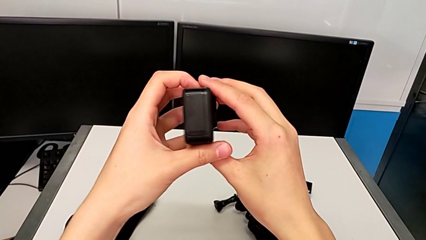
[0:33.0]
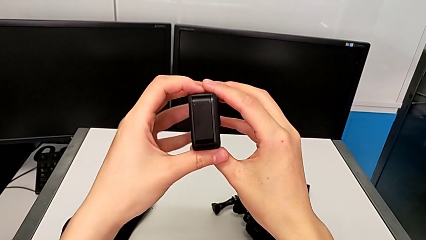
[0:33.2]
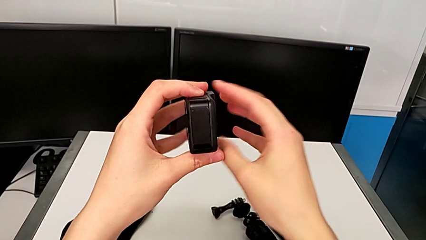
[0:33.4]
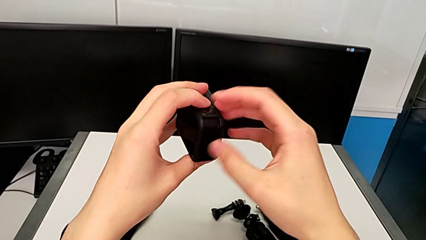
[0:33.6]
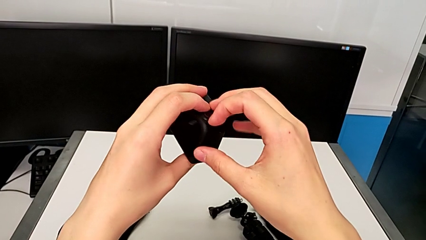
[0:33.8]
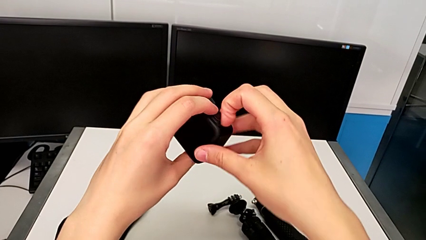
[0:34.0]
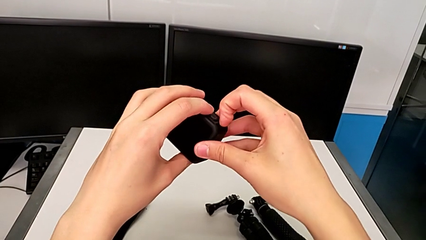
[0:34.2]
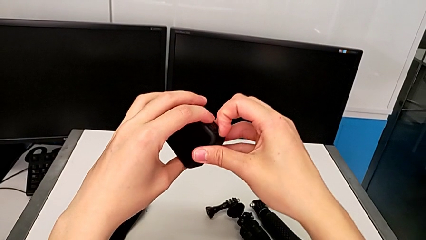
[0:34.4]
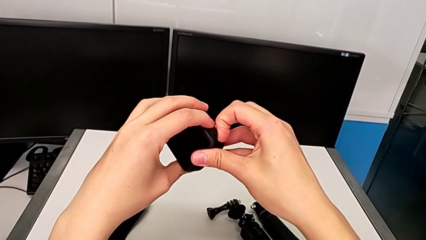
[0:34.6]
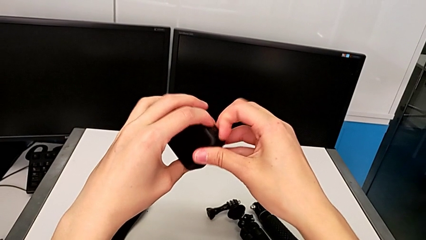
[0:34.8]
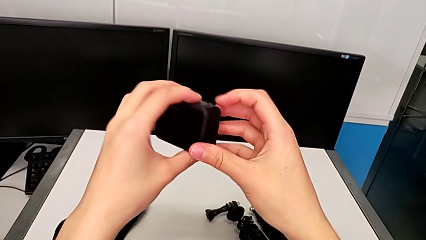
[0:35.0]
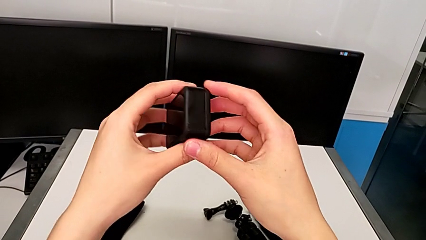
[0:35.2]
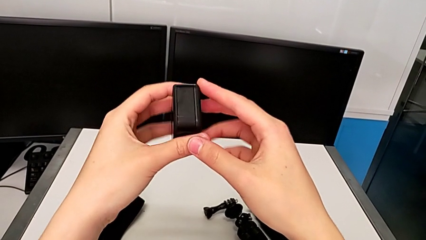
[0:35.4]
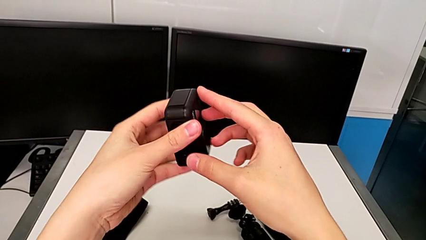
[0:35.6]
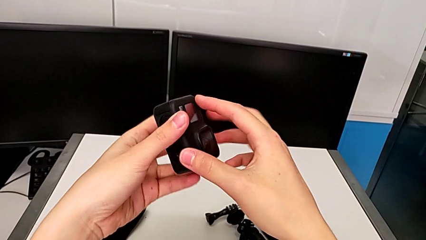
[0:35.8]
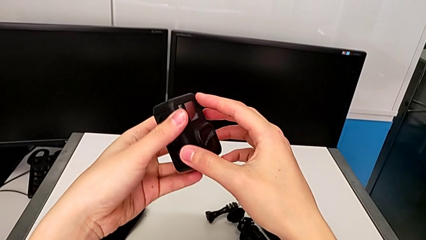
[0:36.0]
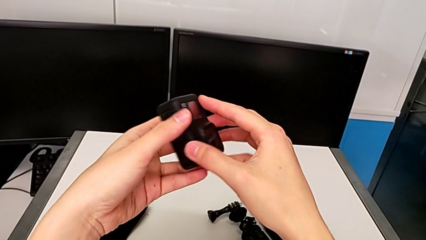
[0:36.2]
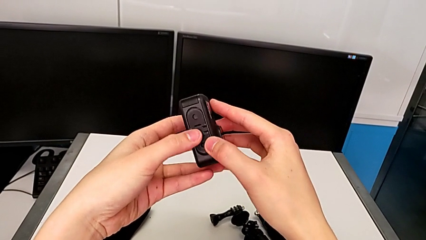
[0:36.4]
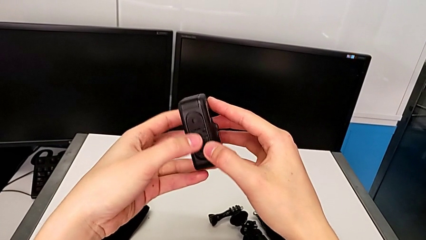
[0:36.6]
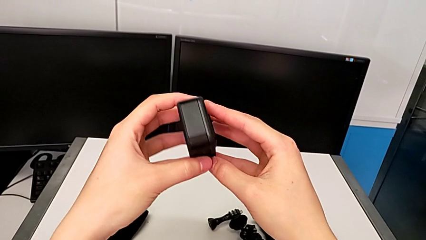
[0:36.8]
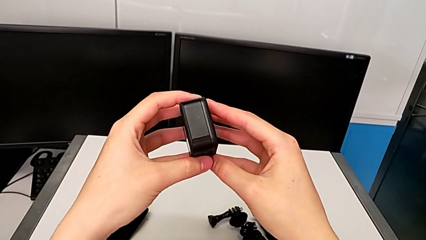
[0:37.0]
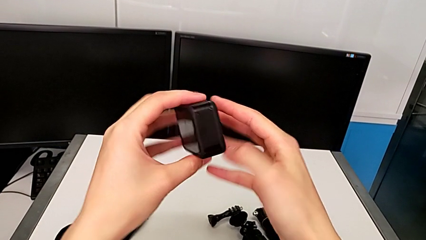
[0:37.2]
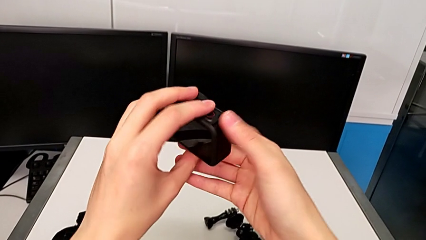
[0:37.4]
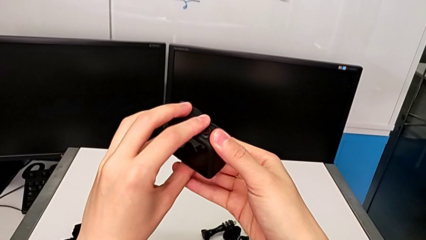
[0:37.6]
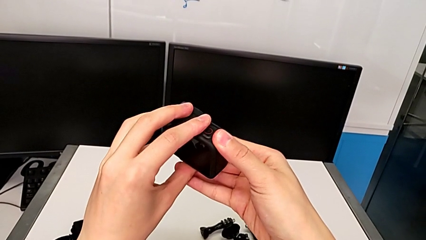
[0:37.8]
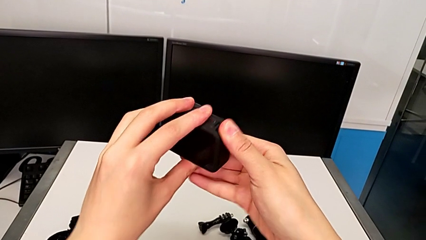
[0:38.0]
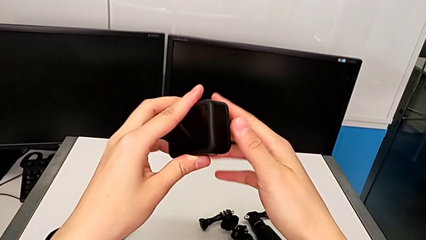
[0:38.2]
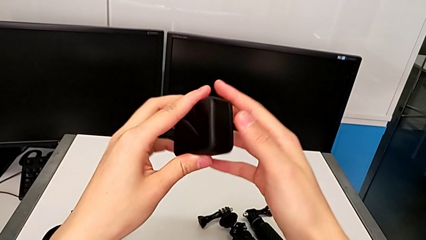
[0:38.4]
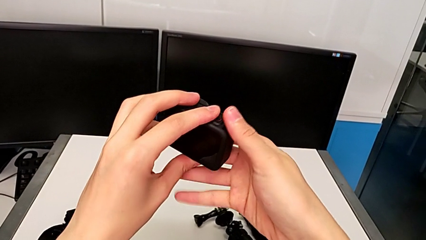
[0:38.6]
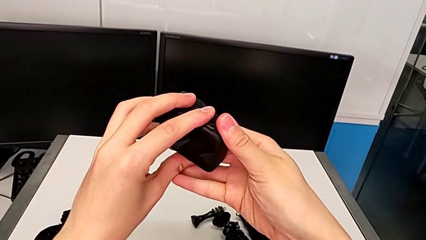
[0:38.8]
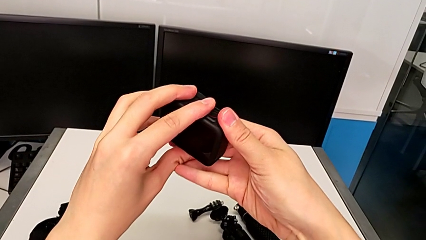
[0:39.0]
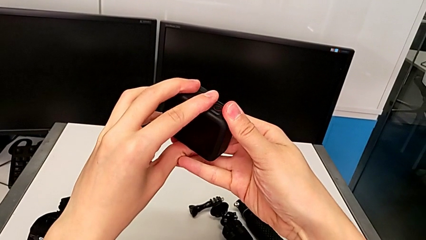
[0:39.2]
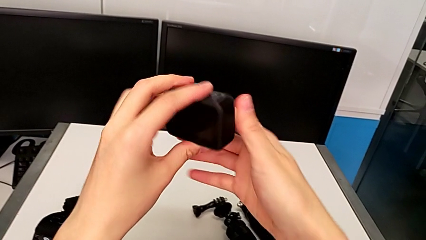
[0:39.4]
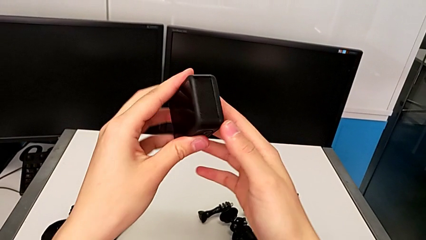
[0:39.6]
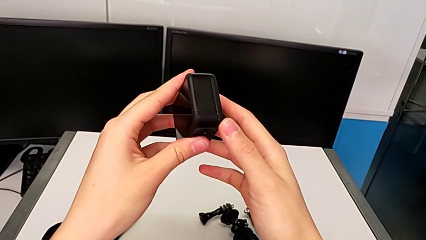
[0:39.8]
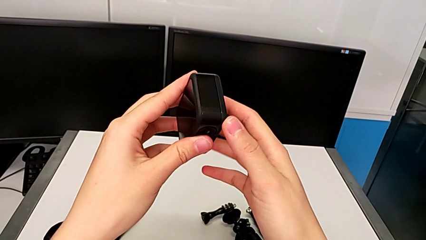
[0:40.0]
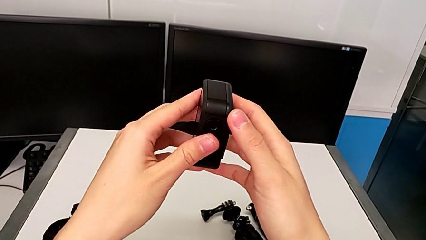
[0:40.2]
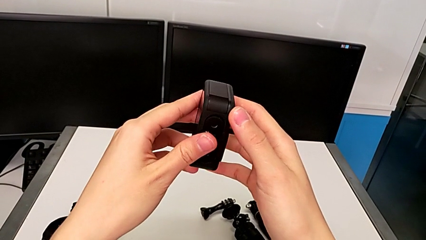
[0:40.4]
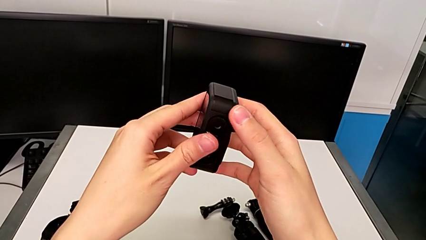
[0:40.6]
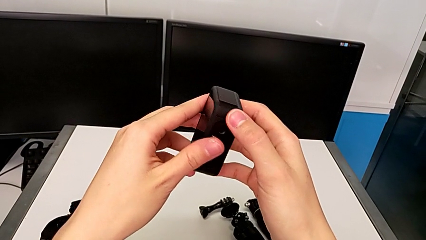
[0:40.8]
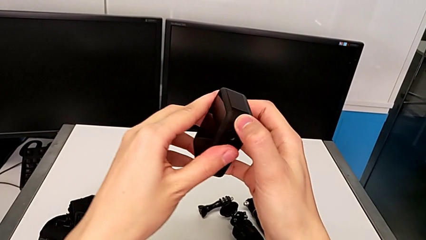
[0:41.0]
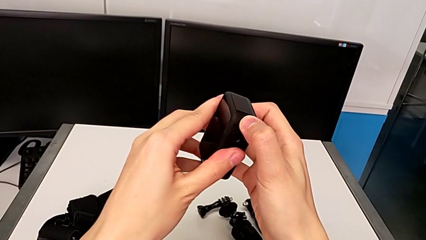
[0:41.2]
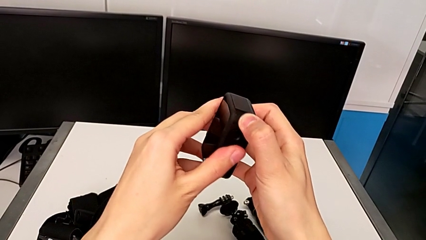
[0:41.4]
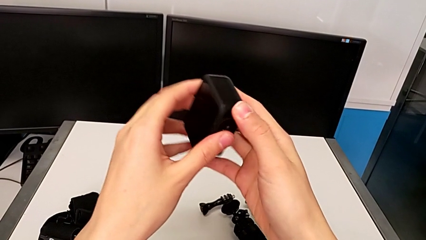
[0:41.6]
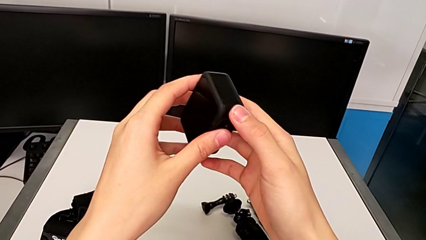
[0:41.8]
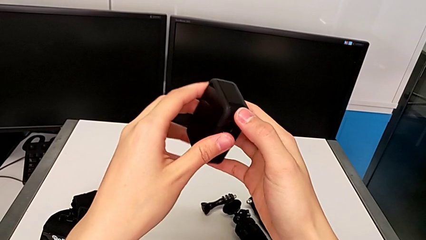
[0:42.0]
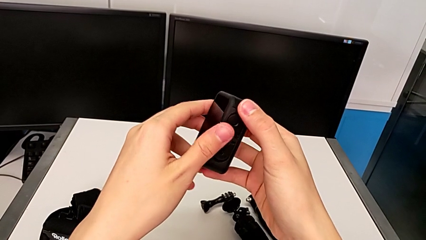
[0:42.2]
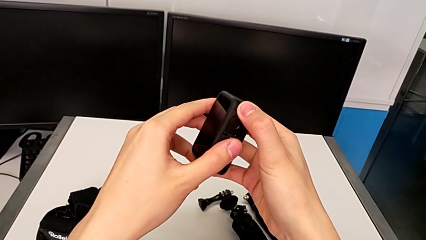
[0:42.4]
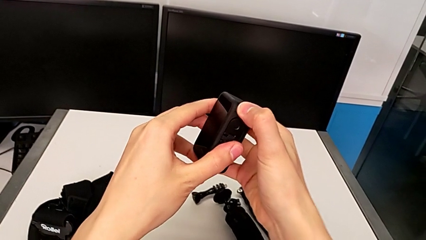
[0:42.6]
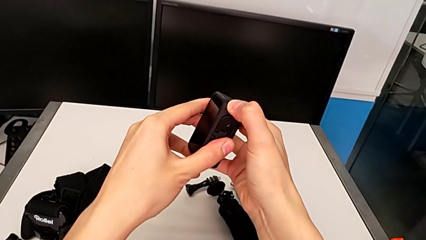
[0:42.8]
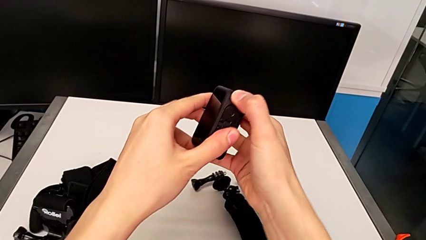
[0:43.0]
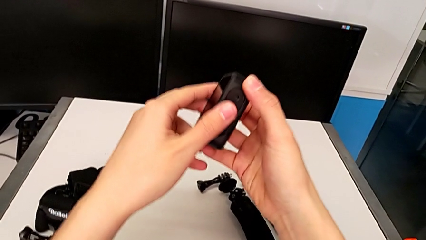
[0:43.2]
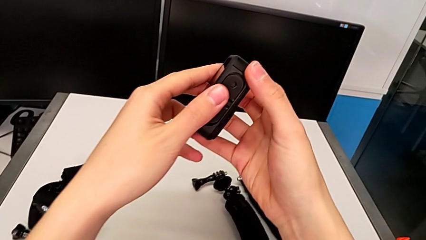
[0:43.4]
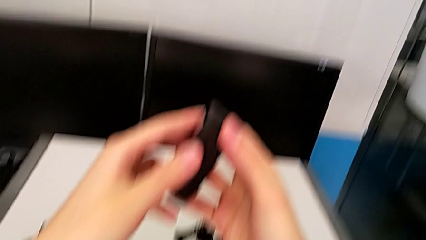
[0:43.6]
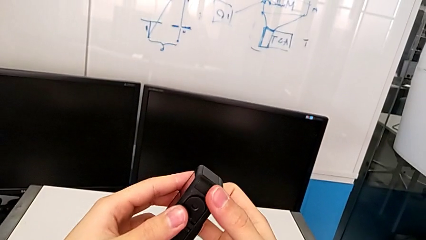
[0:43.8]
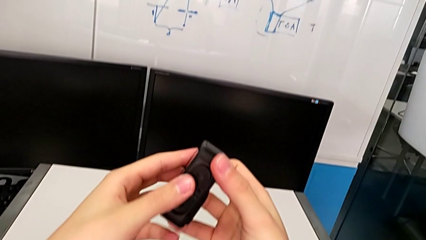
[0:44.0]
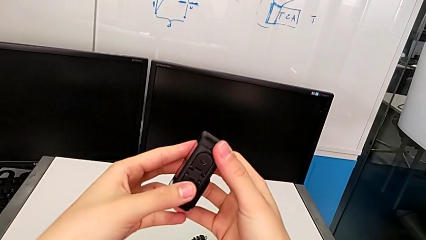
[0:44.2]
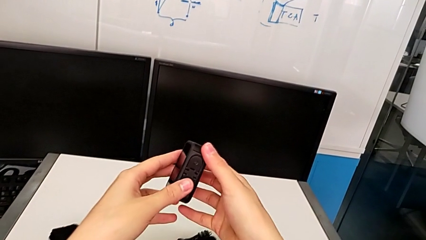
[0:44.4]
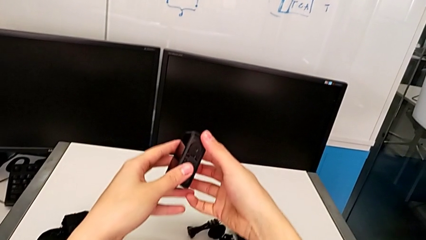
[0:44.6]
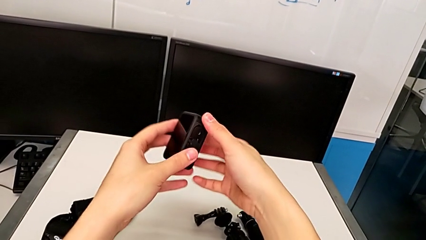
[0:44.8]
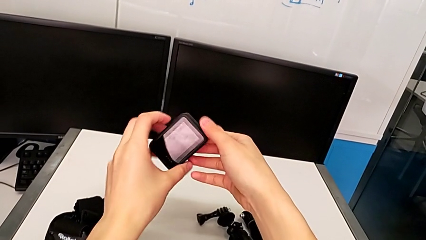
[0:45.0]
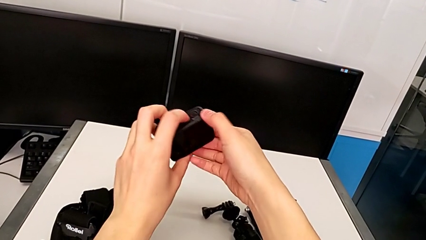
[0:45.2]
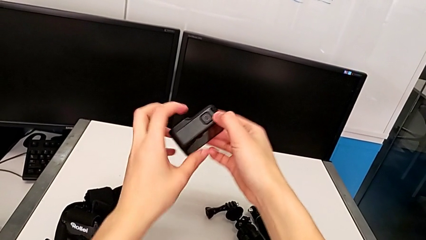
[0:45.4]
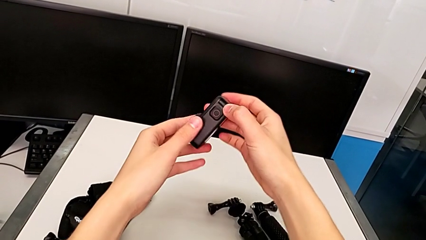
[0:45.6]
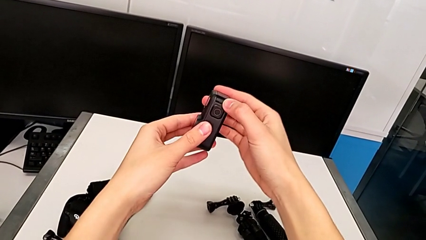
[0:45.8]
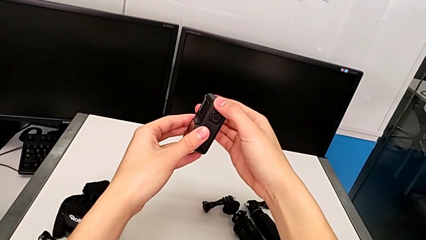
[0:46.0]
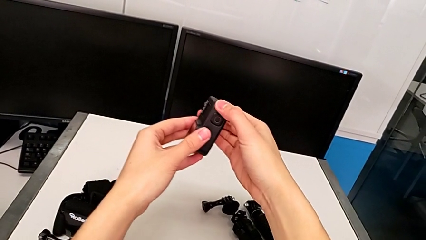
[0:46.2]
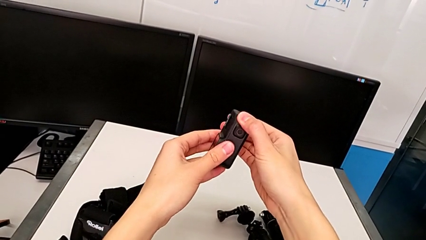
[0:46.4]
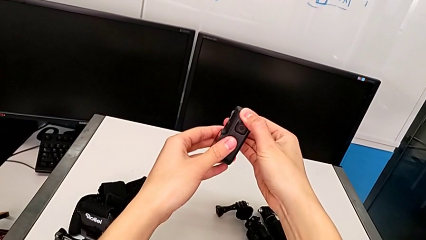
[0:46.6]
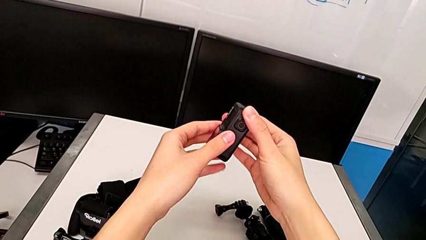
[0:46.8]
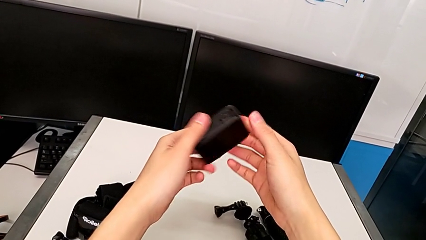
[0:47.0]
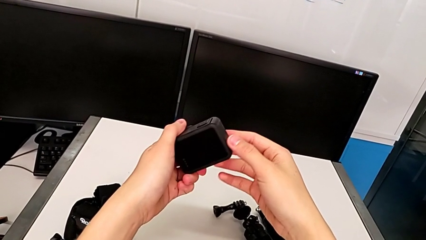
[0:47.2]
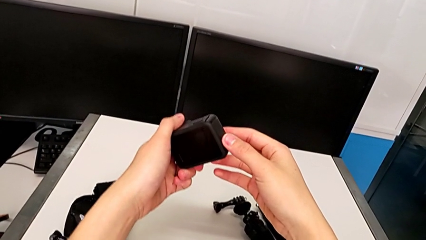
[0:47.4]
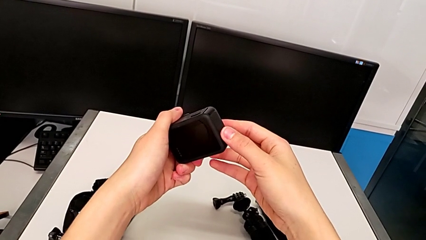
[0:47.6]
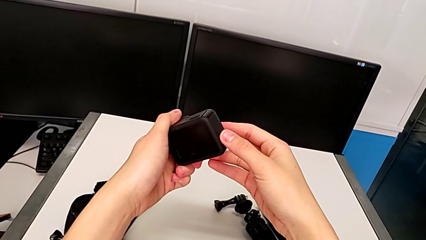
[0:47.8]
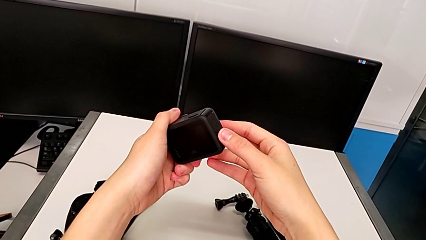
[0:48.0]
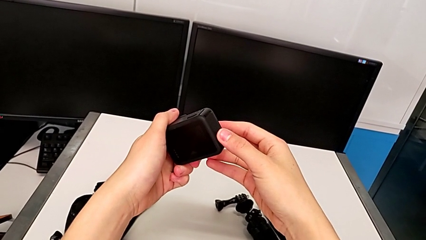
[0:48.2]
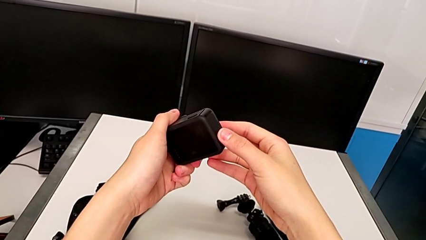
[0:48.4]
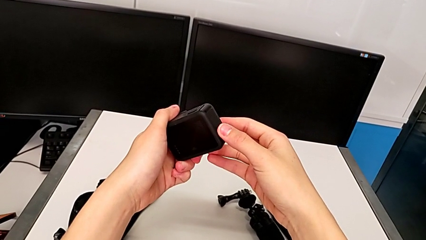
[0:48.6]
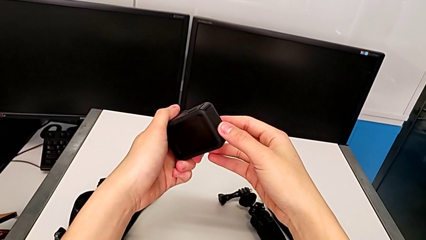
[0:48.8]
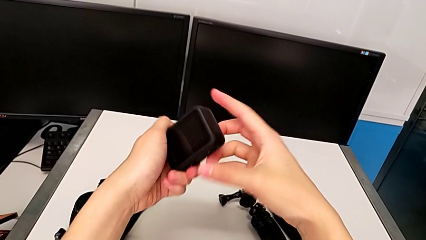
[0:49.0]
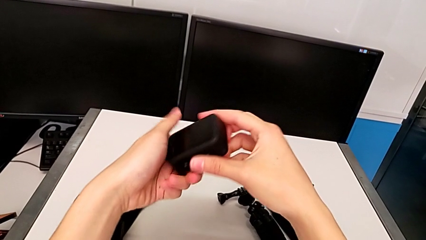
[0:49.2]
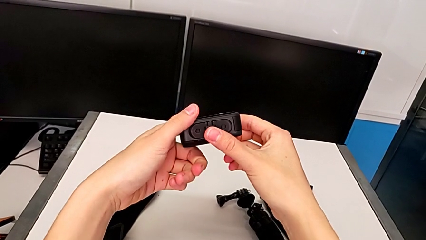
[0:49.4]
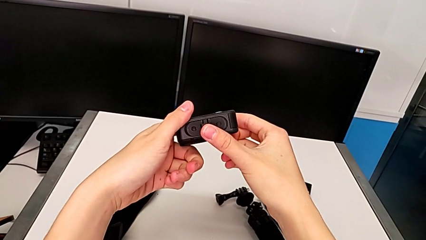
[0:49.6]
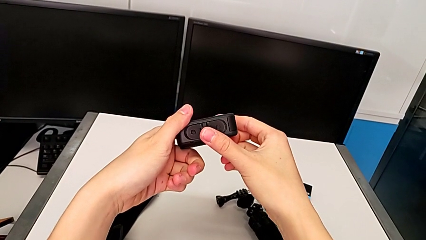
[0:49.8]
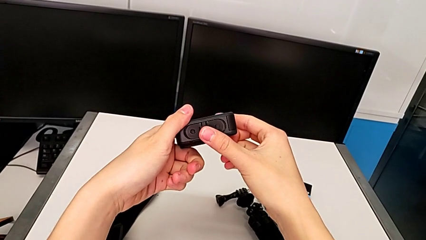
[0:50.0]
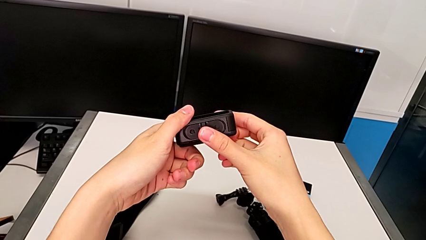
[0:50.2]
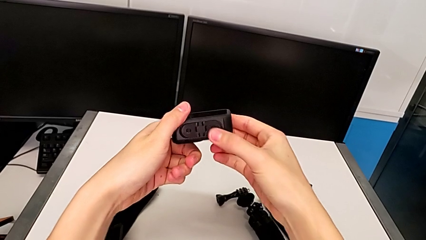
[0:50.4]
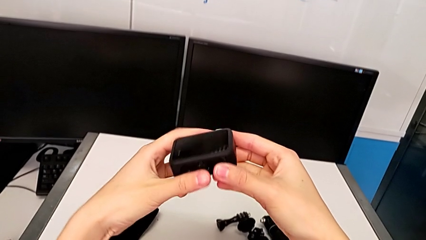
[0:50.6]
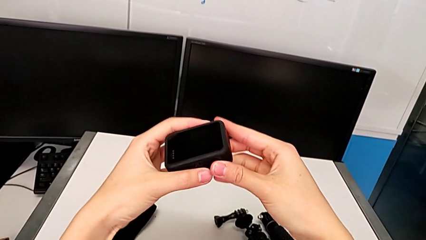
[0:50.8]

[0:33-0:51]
The camera wearer is changing the battery for the GoPro. They wrongly pull the battery door, rotate the GoPro, wrongly press the battery door, rotate the GoPro and inspect it.
